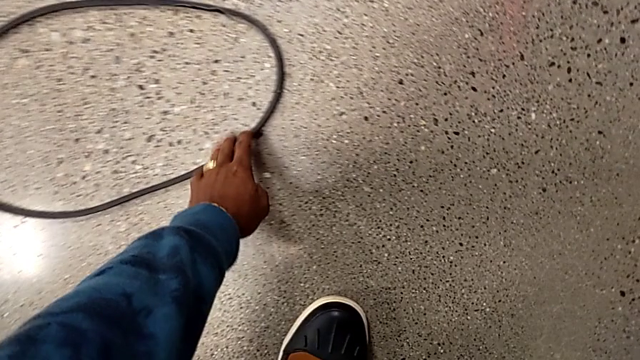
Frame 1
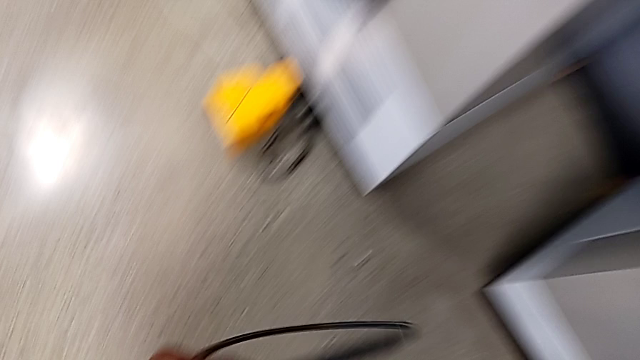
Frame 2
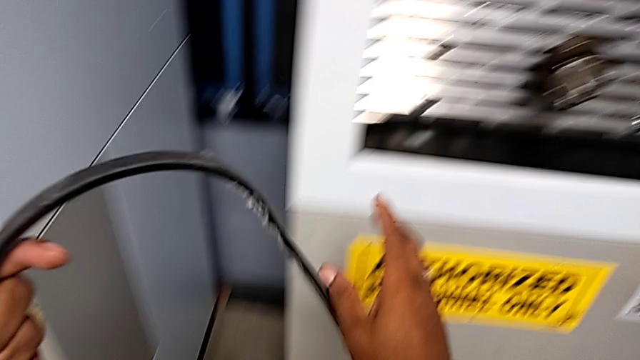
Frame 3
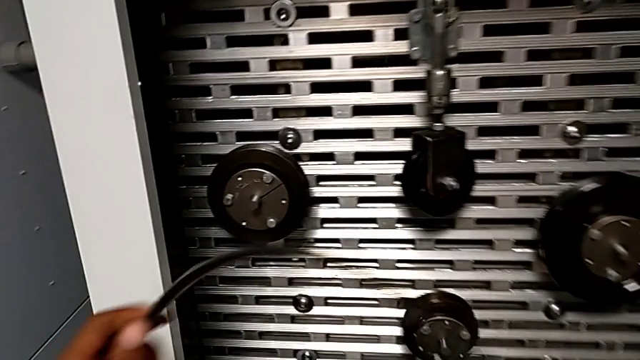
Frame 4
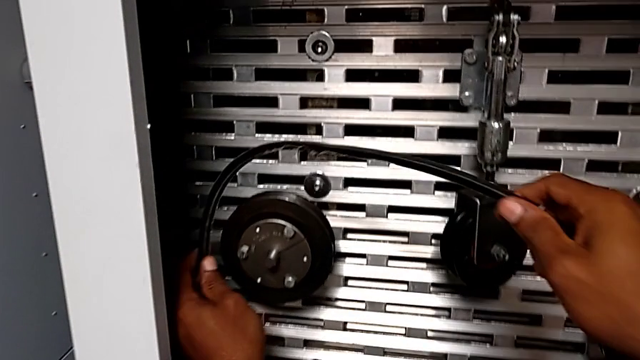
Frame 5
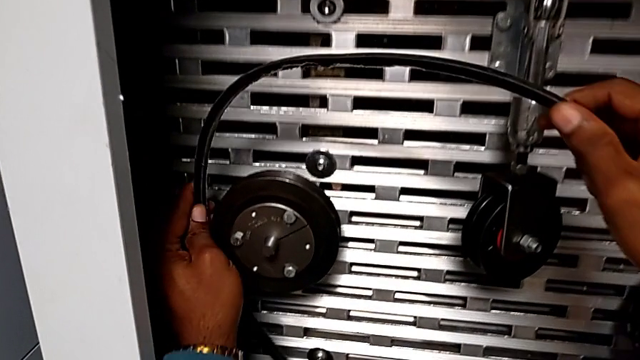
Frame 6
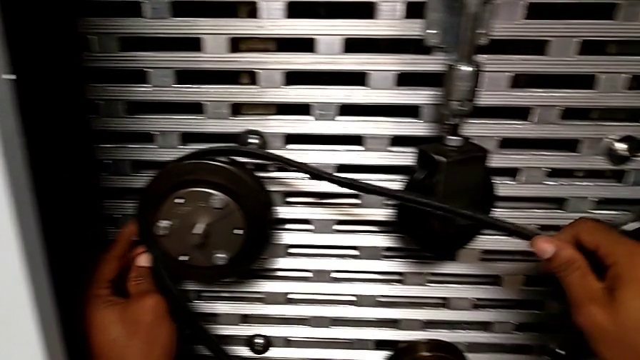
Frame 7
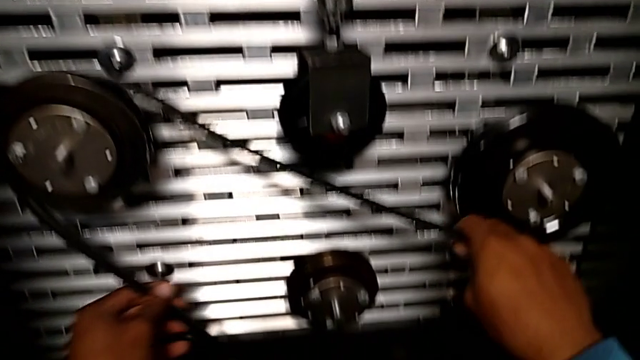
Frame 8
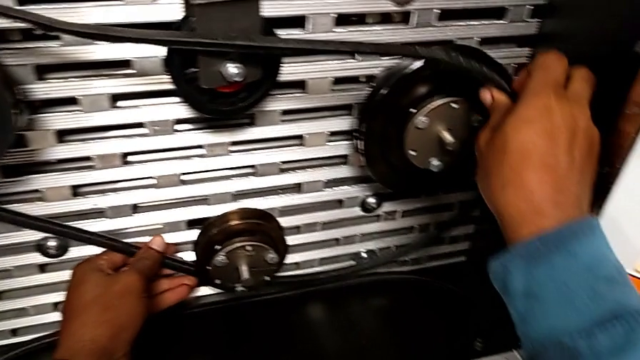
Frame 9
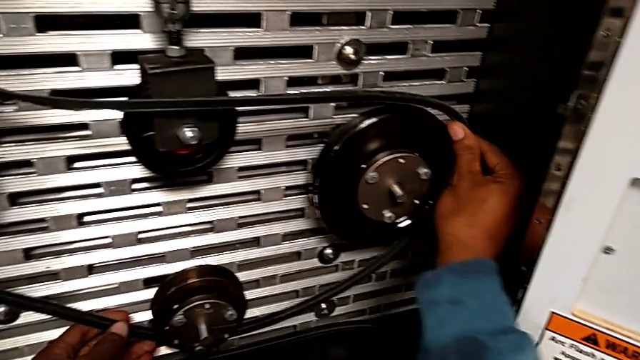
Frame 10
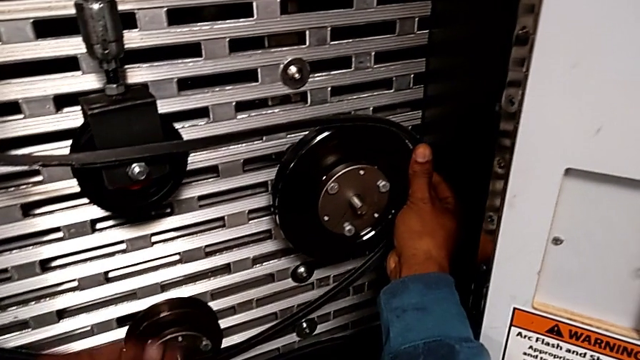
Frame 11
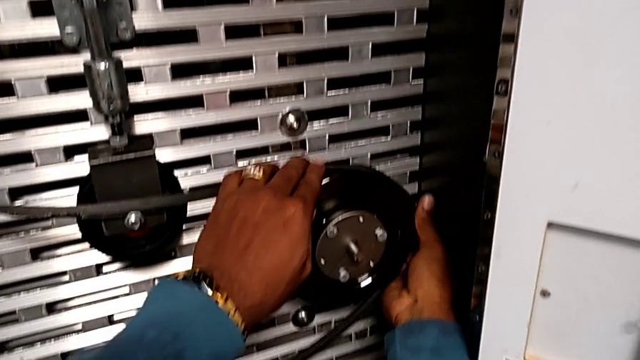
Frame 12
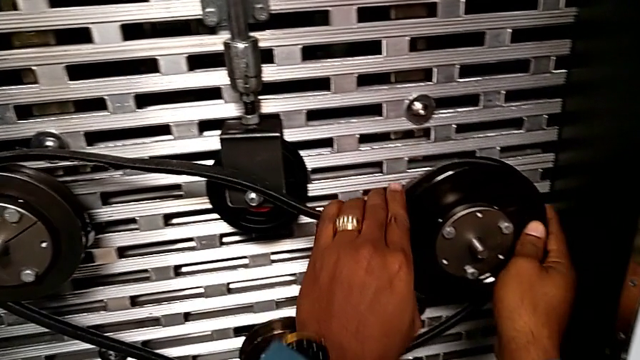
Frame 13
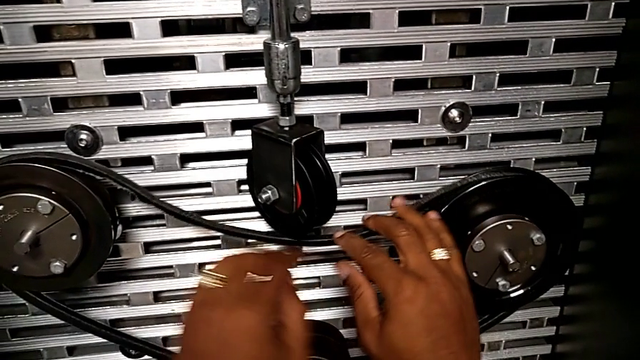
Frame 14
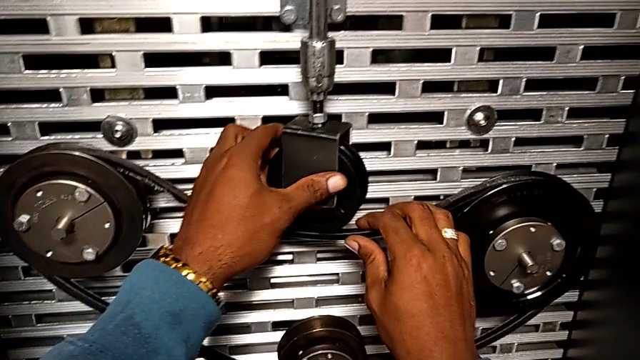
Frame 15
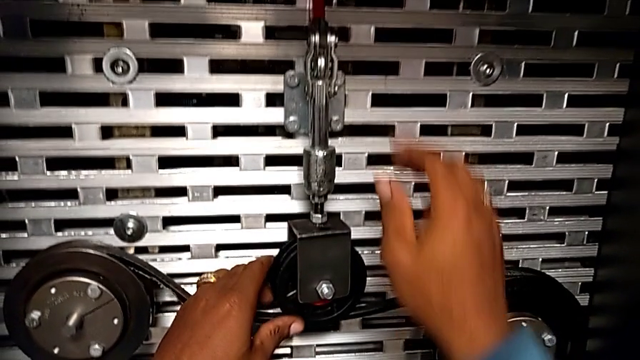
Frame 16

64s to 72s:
The camera wearer reinstalls the belt. They grab the old belt and assemble the belt.

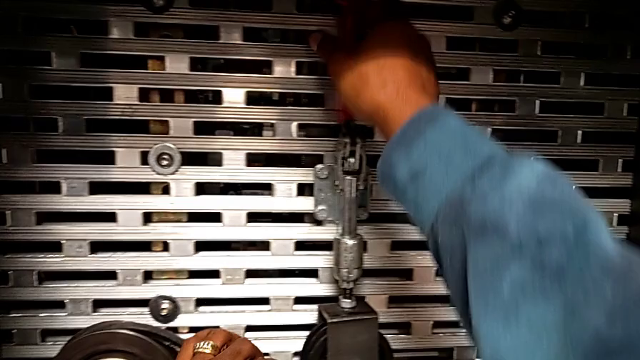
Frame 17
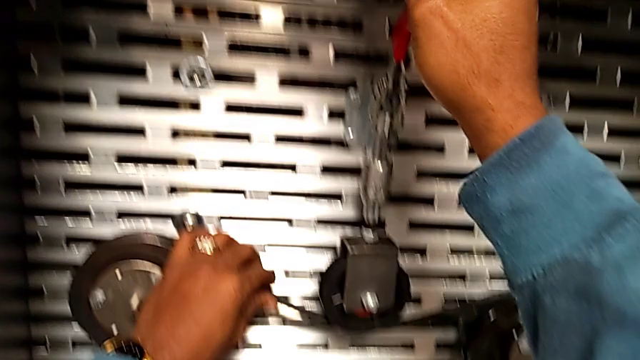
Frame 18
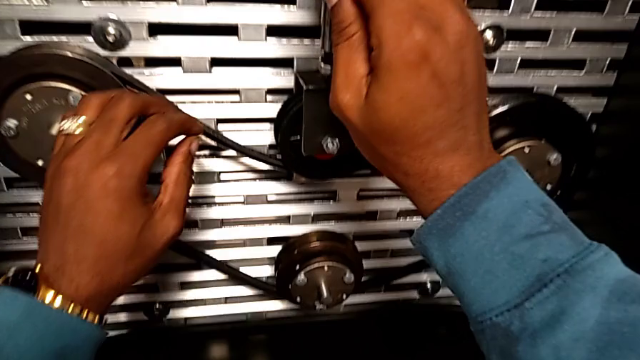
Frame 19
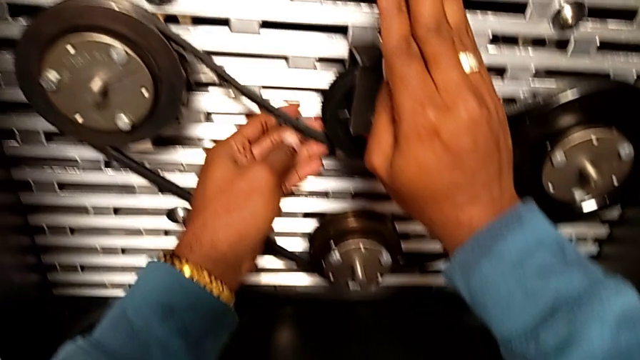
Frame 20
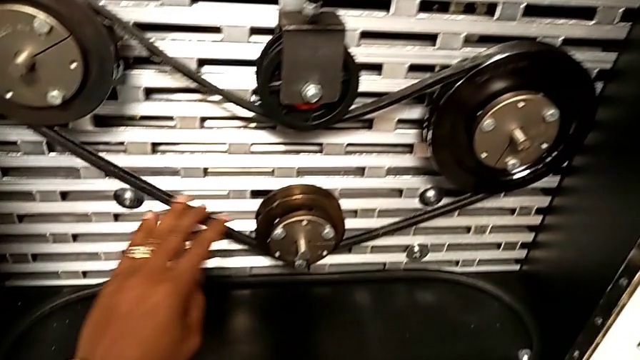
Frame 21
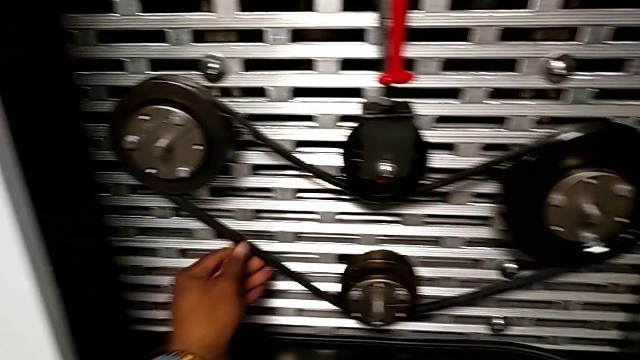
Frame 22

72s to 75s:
The camera wearer pulls the red lever down. They grab the red lever, push it and inspect the belt.

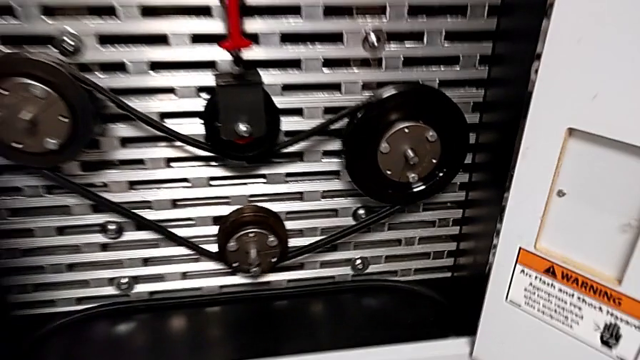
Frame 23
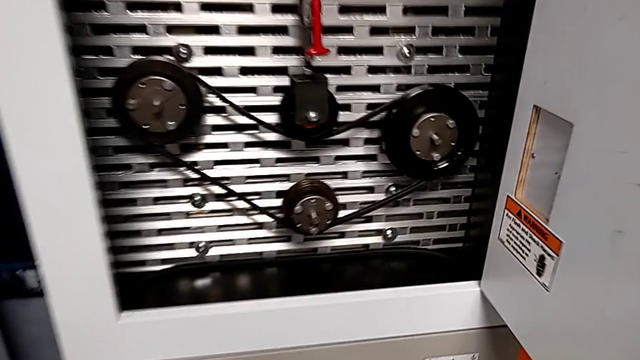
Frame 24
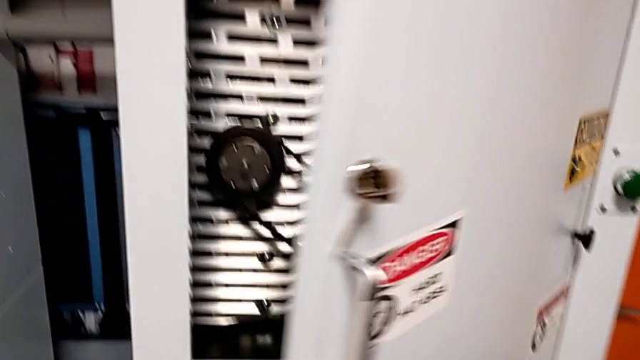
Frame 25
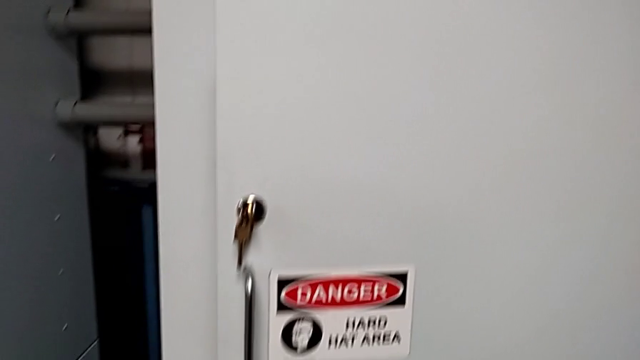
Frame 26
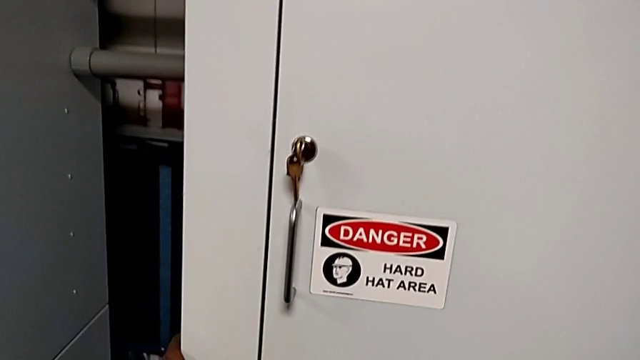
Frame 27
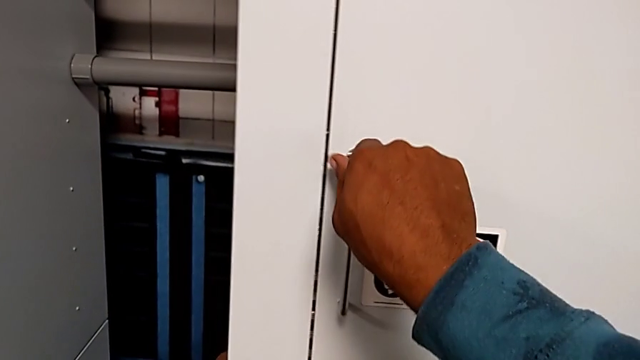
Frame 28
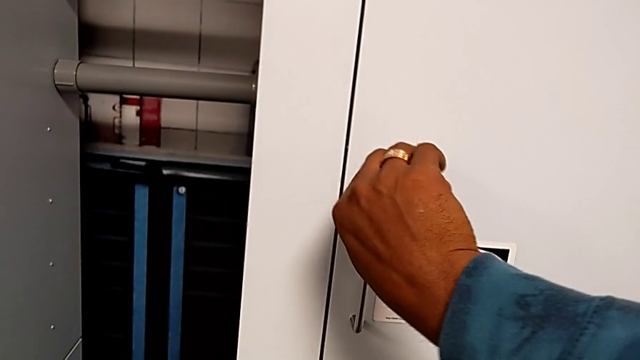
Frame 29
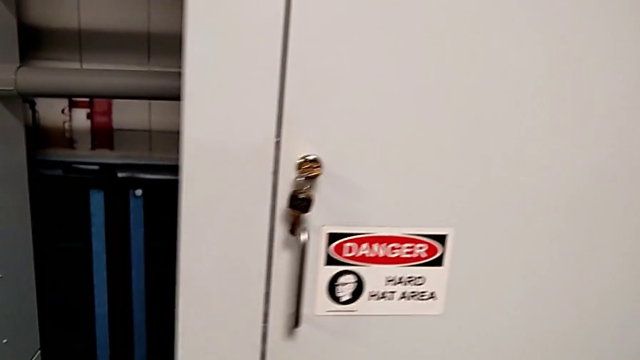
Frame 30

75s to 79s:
The camera wearer closes the front door. They close the front panel door and lock it.
